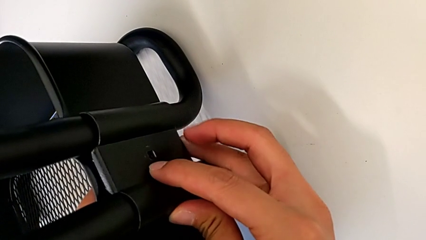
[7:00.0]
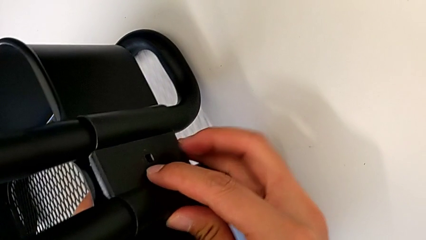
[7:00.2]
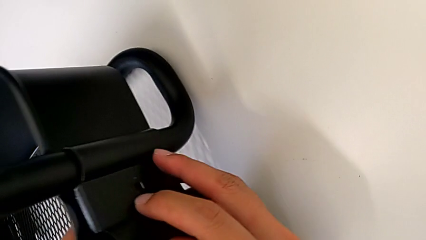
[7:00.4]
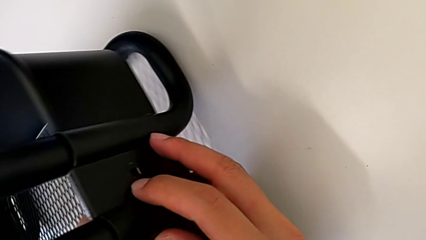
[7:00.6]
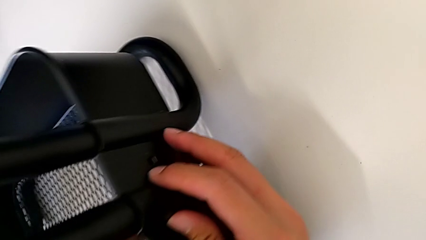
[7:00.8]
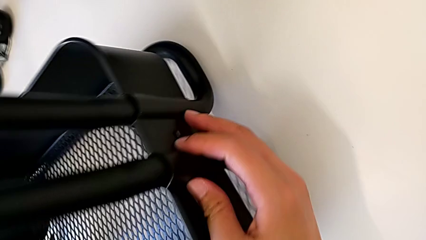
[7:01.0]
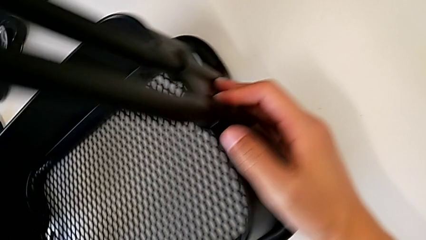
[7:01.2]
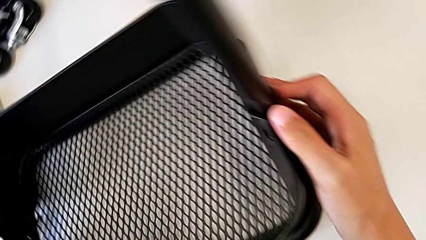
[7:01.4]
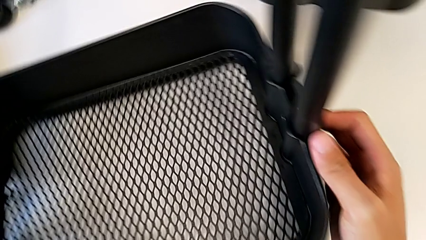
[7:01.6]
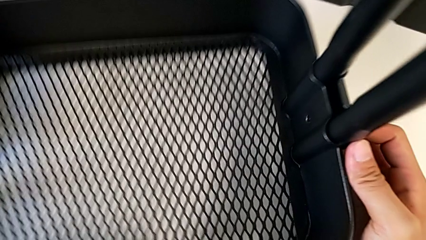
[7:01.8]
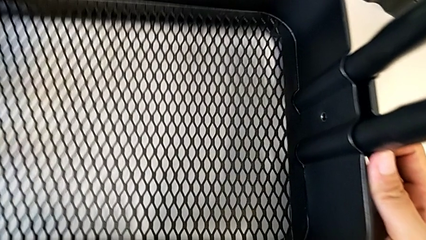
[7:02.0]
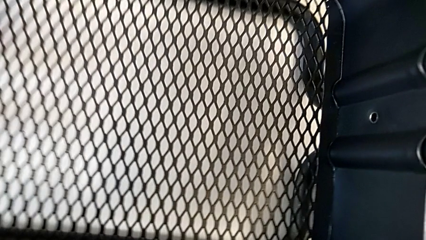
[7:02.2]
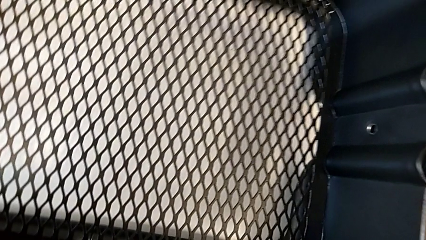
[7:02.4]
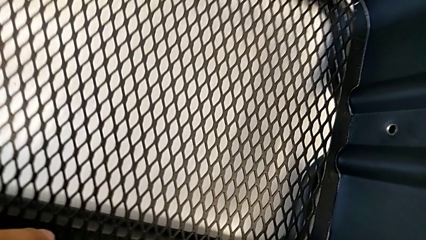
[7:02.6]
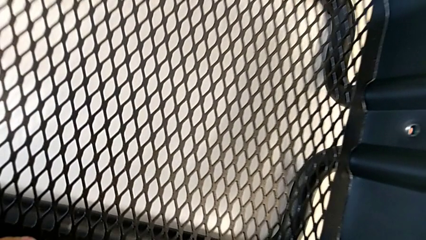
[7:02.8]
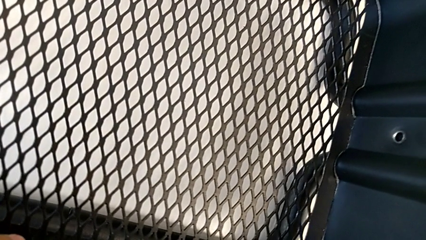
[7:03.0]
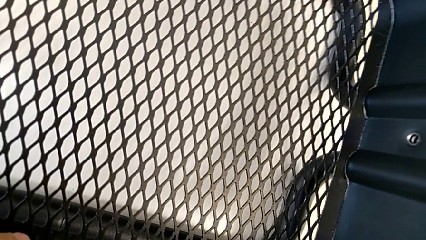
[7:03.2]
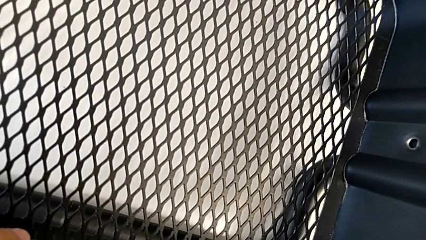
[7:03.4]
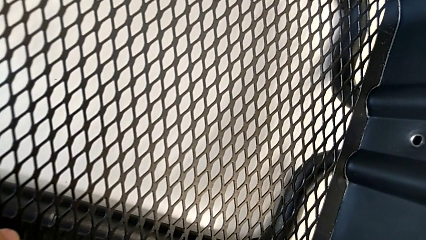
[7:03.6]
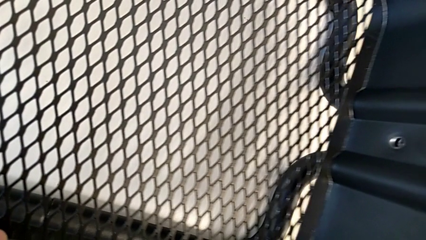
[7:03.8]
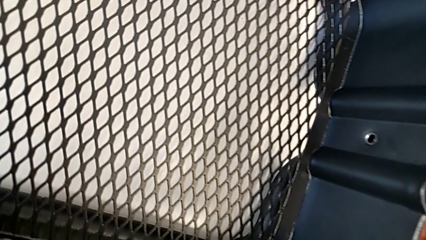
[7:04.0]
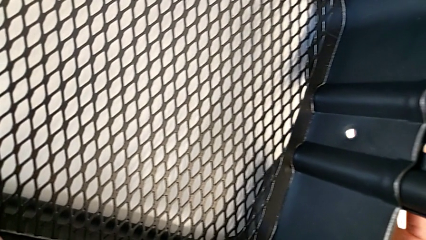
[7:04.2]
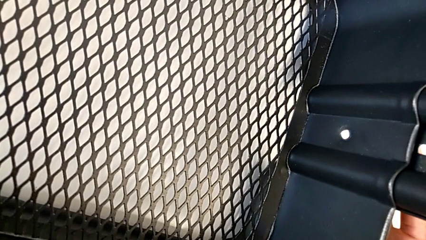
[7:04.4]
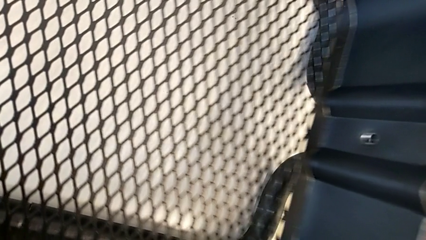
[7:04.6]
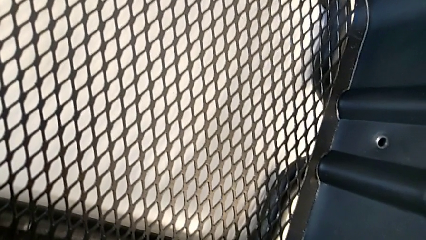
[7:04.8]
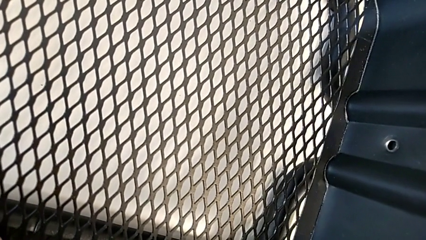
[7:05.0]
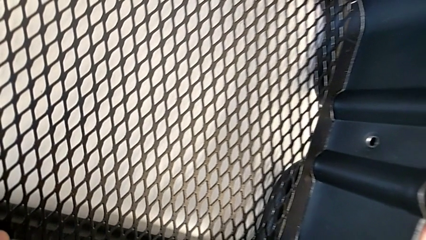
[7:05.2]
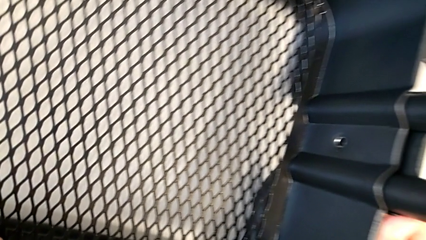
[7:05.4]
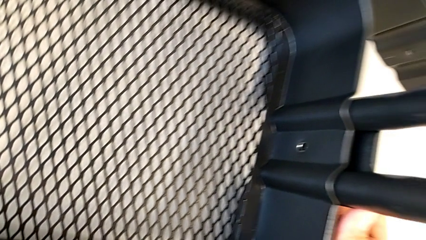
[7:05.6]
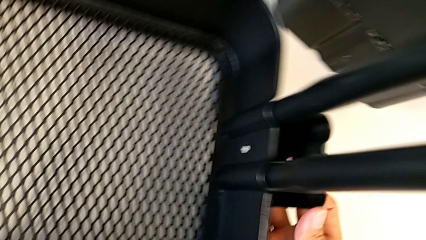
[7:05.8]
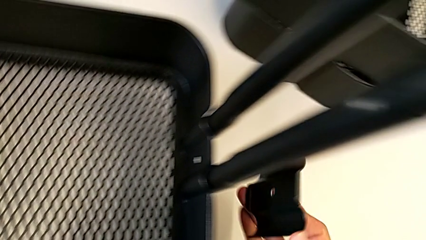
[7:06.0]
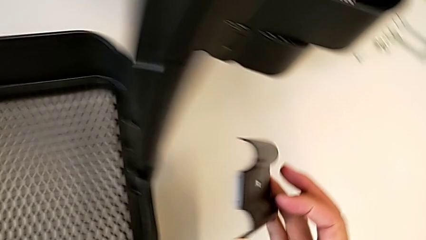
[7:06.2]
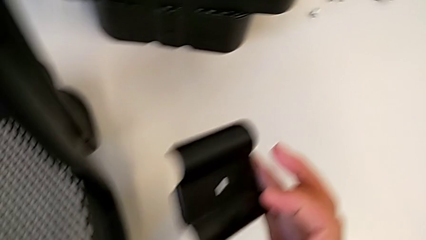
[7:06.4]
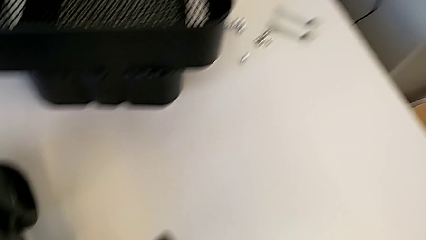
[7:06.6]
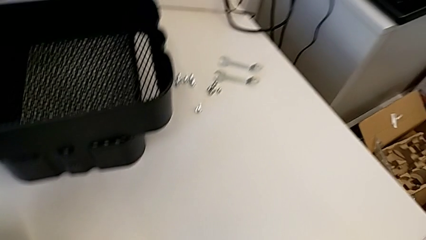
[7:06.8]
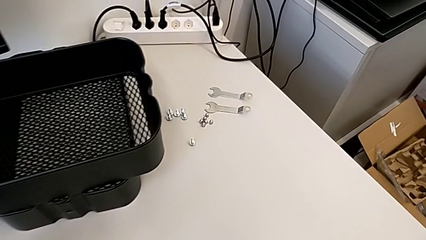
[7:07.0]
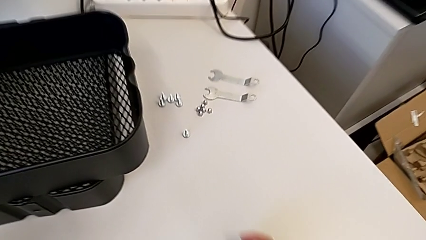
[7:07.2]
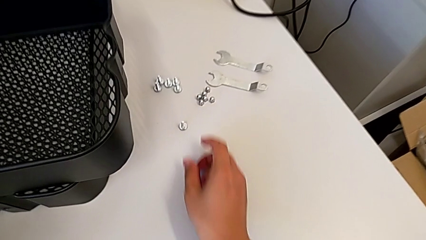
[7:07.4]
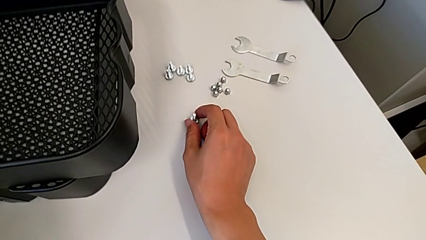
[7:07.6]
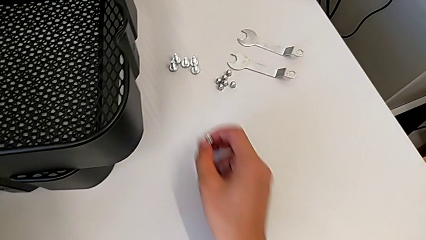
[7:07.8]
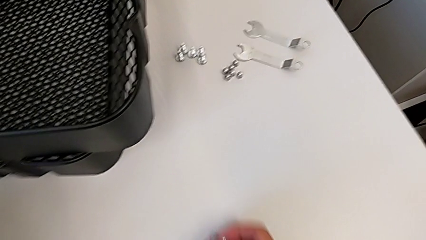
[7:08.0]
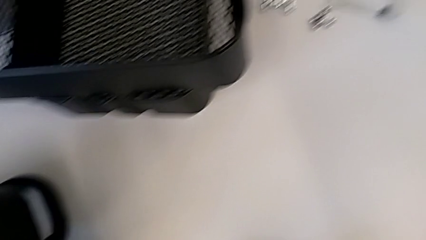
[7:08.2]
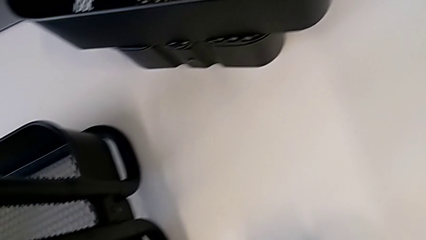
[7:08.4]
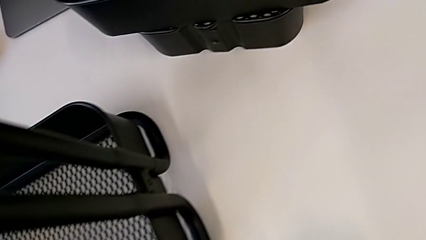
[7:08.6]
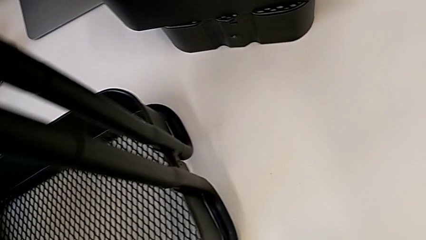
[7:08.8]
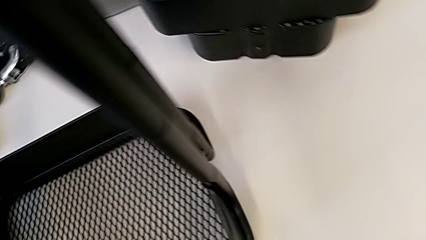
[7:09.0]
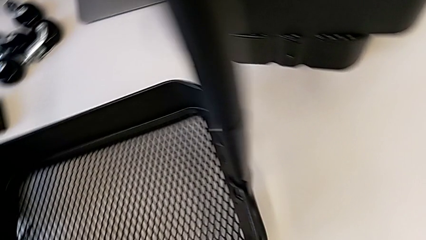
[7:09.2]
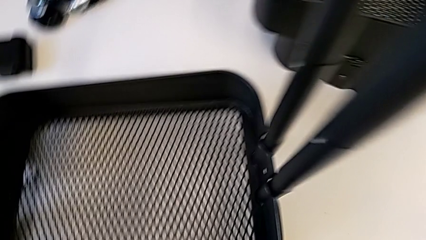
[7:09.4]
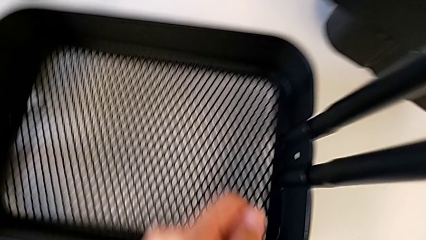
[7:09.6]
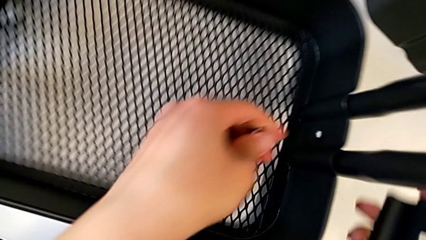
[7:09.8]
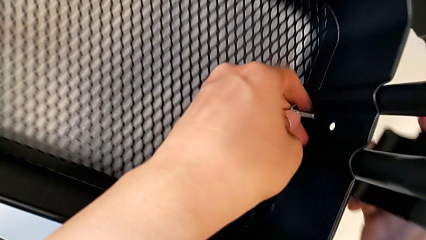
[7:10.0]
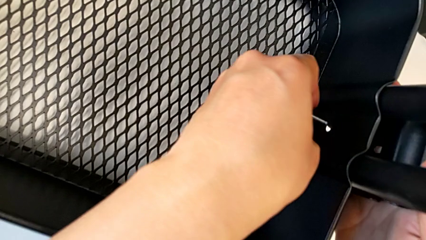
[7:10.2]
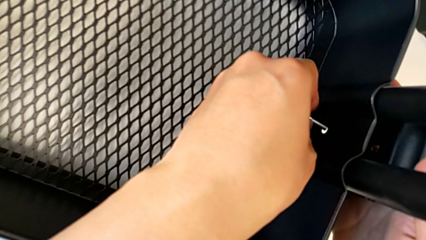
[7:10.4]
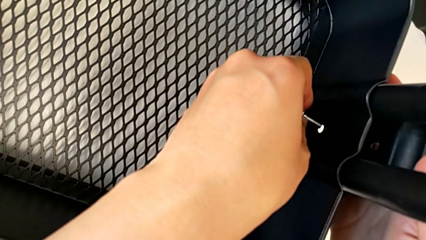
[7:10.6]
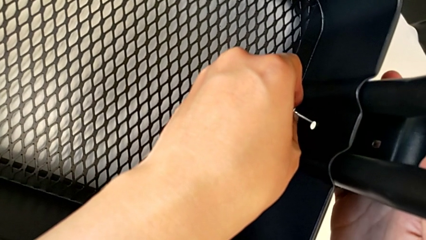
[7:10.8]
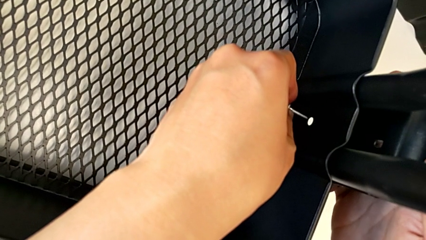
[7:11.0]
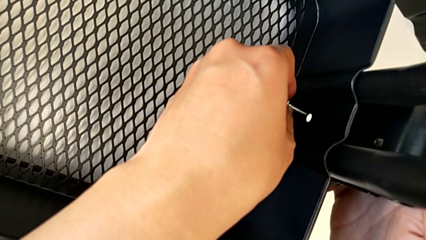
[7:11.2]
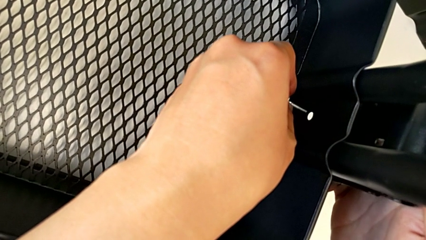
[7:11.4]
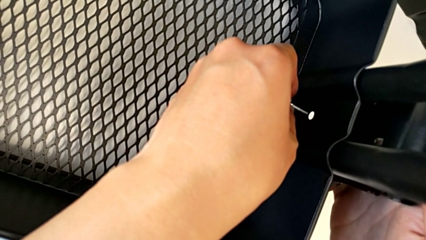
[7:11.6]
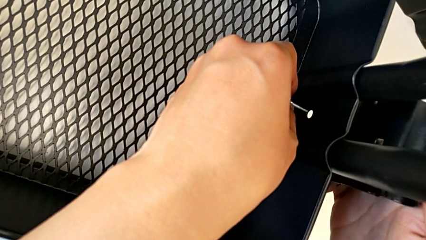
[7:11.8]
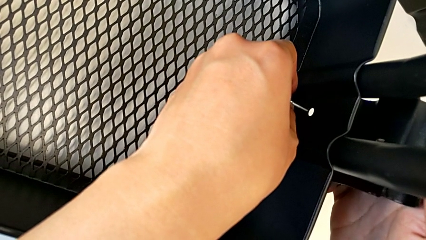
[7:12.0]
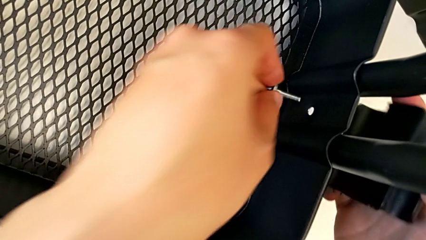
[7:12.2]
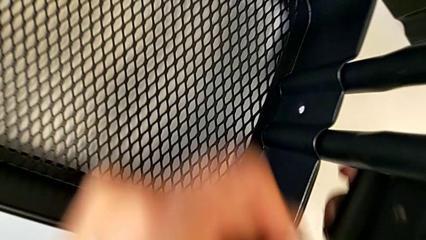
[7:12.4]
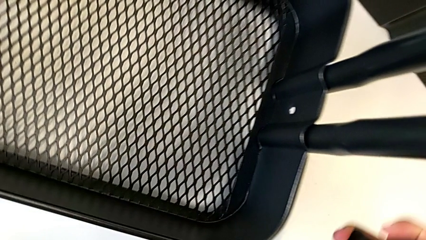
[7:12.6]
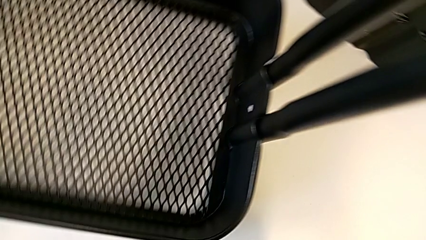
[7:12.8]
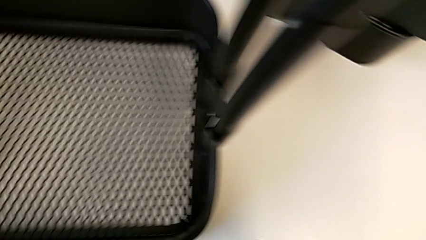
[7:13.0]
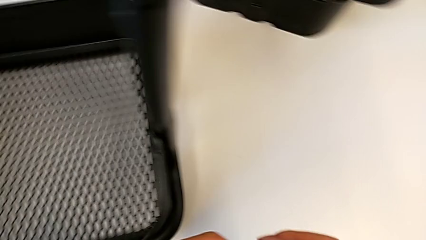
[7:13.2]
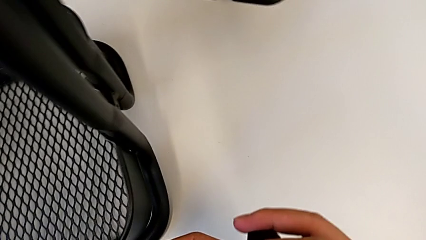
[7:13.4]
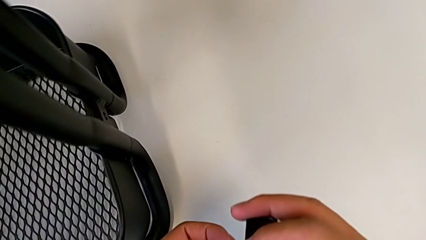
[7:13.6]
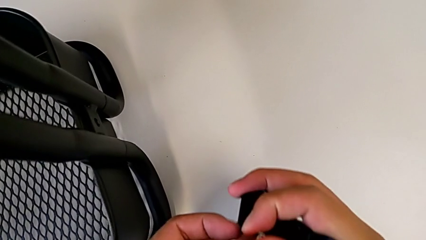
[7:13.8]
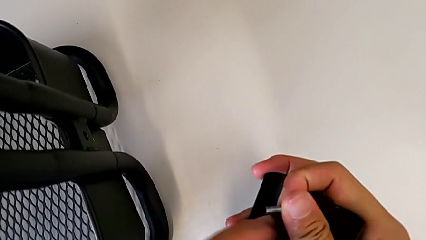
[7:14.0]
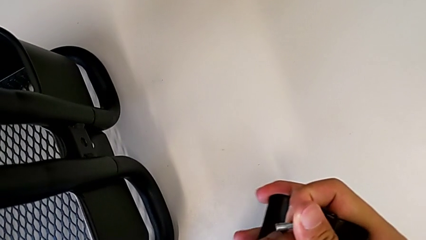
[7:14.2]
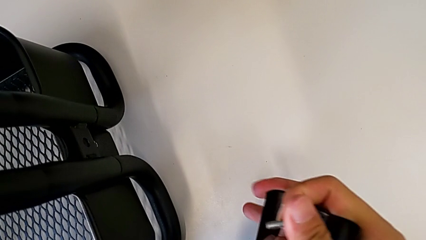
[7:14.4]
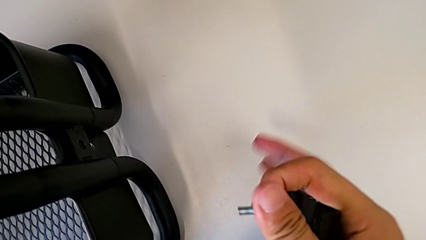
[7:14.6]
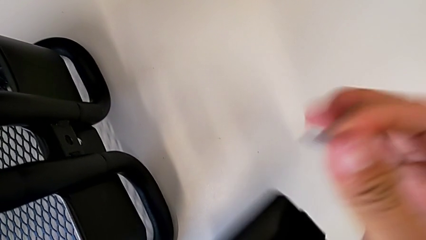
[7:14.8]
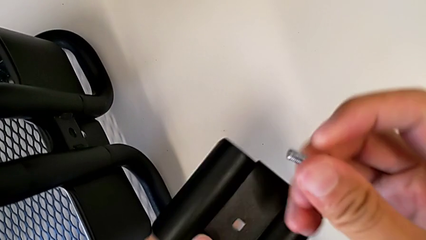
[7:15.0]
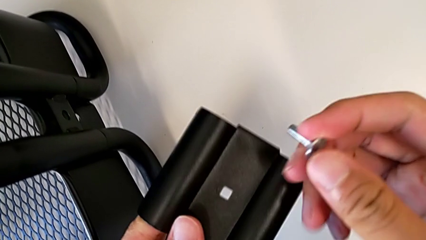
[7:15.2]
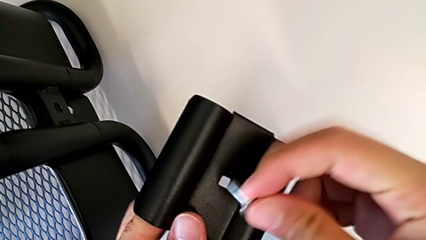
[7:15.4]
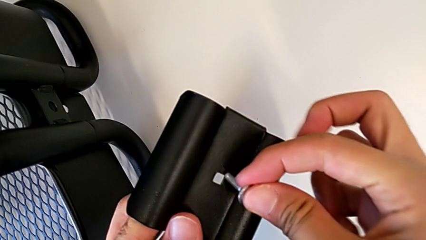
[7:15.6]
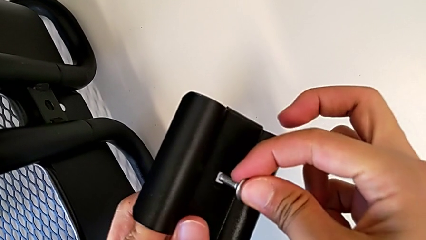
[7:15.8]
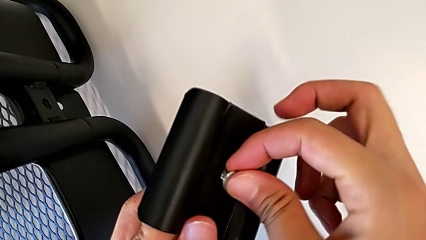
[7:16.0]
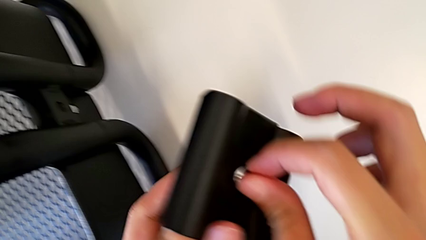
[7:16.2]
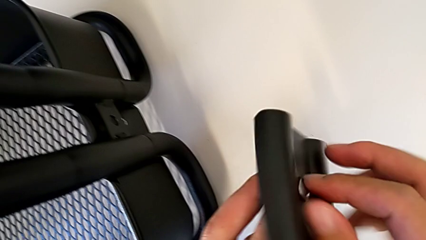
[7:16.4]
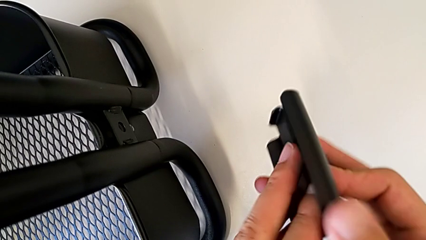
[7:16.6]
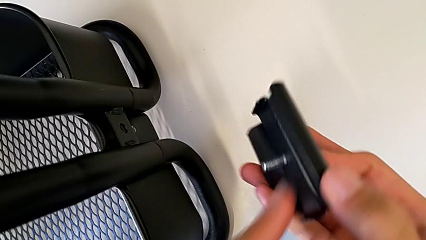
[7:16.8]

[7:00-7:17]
The camera wearer is screwing the right side of the box onto the bracket. They wrongly insert the screw.
